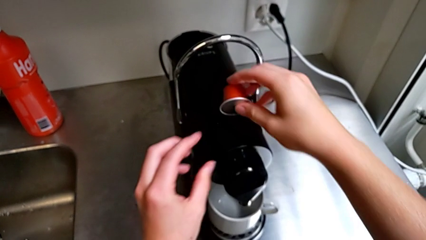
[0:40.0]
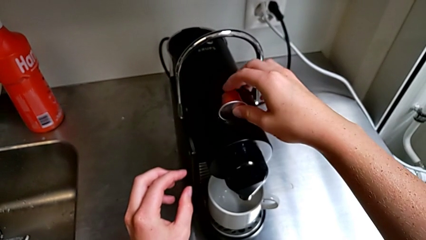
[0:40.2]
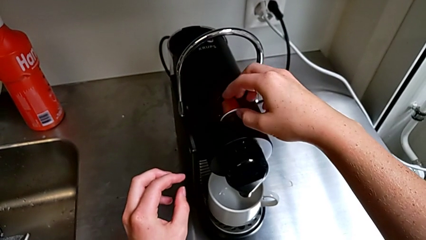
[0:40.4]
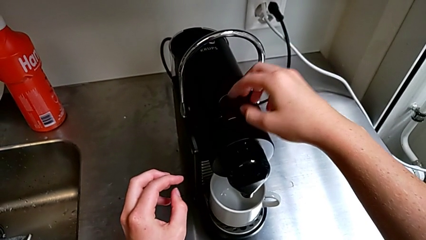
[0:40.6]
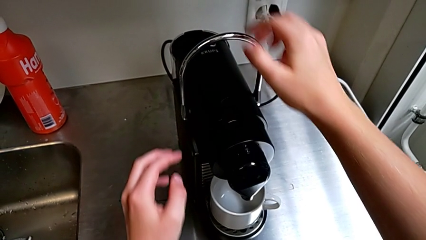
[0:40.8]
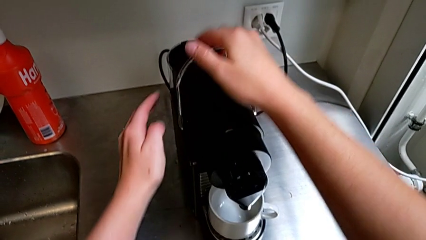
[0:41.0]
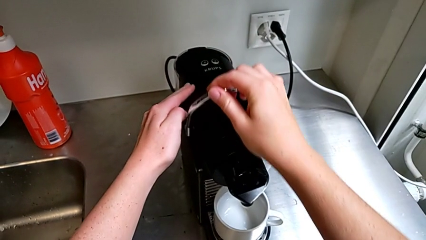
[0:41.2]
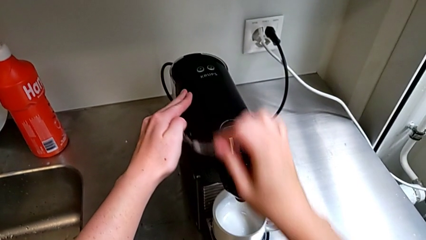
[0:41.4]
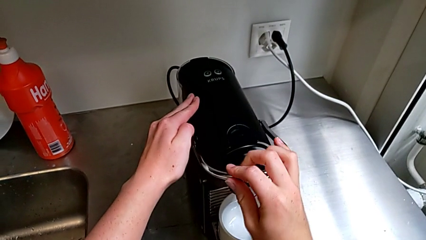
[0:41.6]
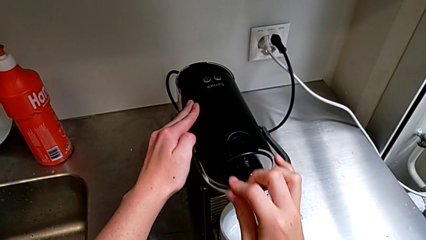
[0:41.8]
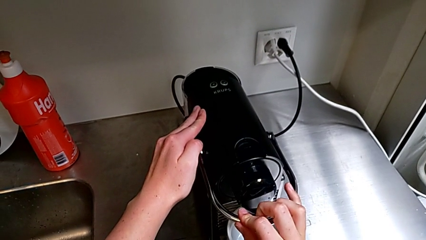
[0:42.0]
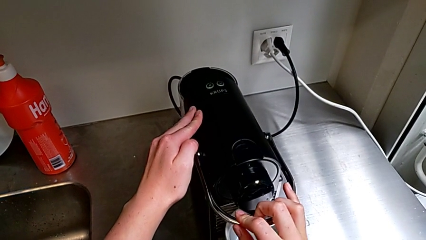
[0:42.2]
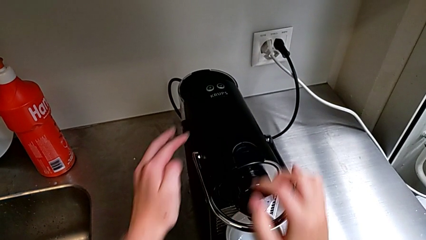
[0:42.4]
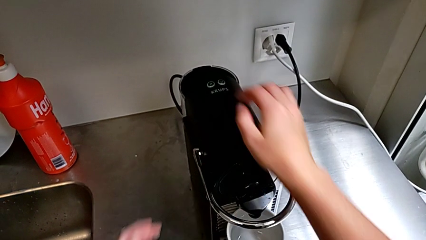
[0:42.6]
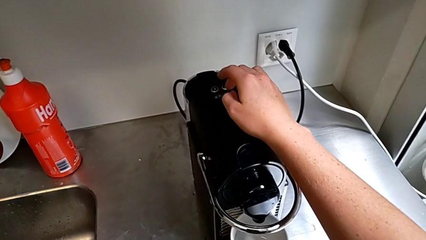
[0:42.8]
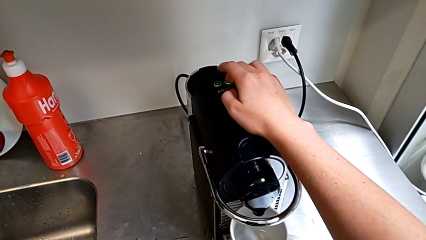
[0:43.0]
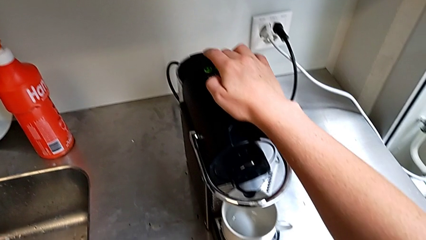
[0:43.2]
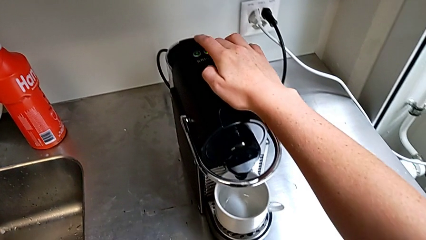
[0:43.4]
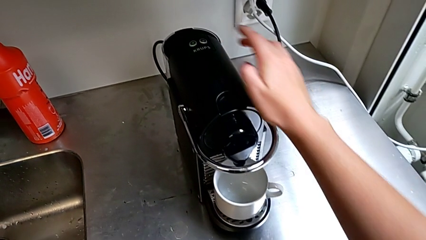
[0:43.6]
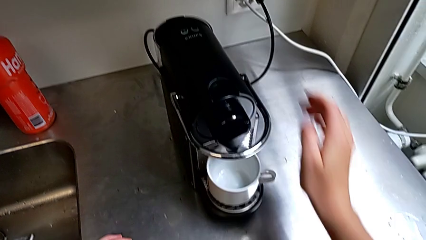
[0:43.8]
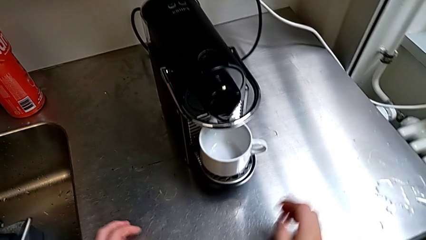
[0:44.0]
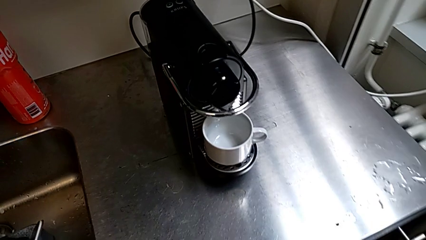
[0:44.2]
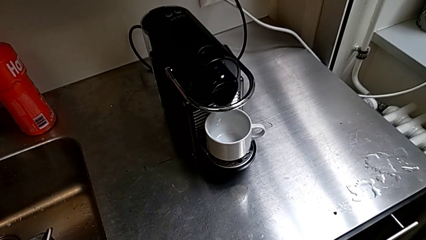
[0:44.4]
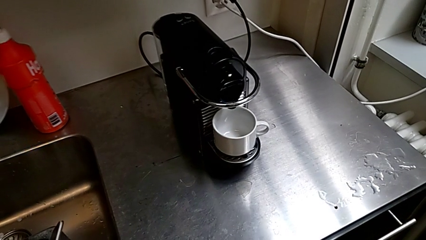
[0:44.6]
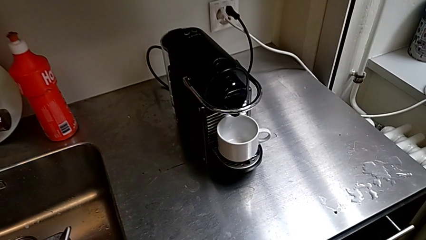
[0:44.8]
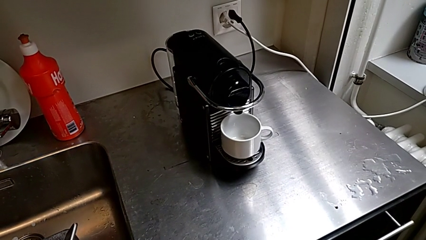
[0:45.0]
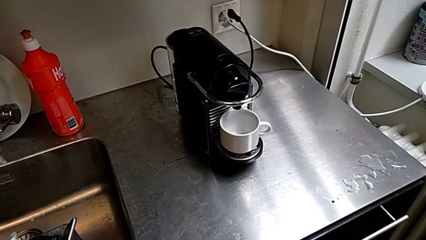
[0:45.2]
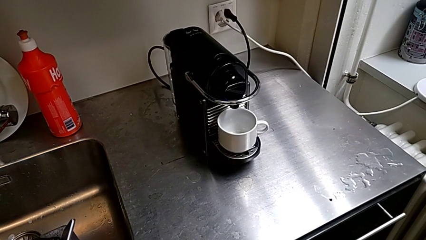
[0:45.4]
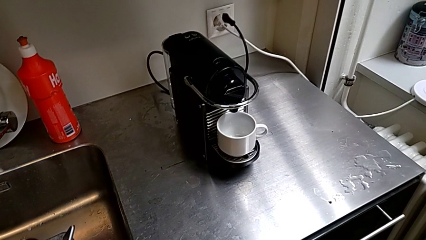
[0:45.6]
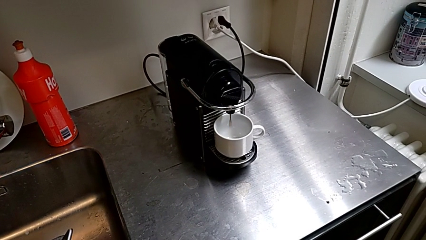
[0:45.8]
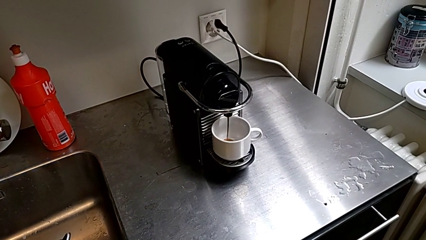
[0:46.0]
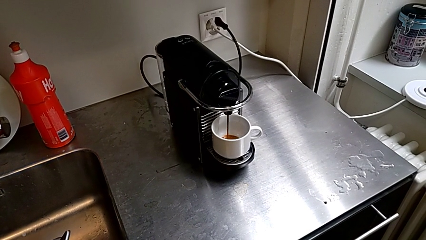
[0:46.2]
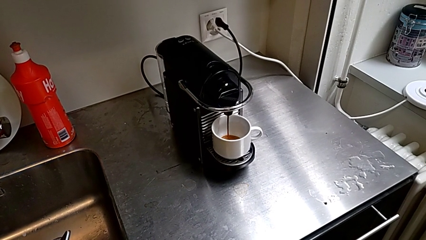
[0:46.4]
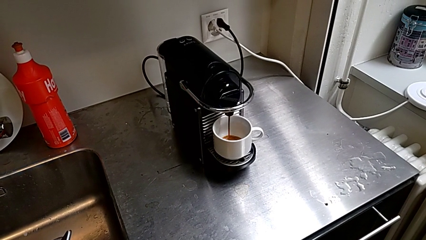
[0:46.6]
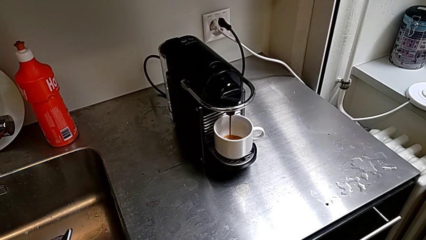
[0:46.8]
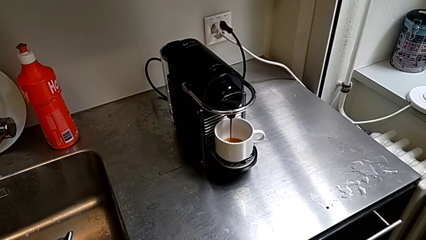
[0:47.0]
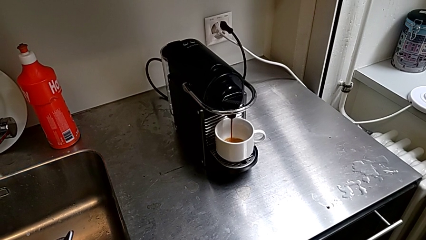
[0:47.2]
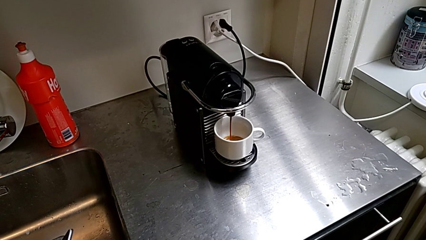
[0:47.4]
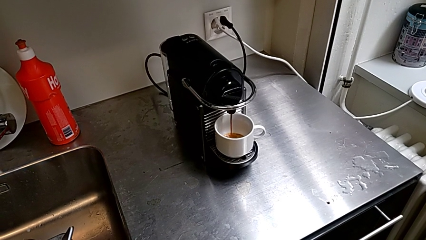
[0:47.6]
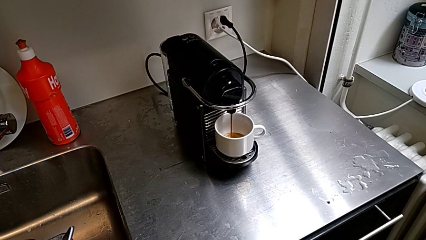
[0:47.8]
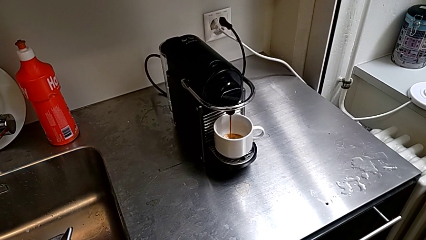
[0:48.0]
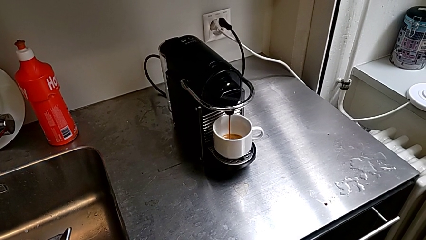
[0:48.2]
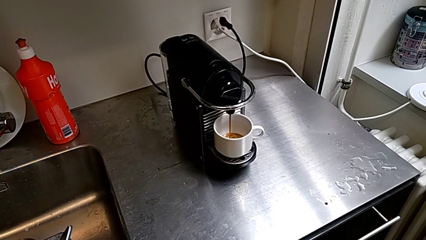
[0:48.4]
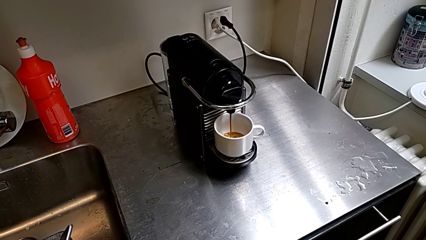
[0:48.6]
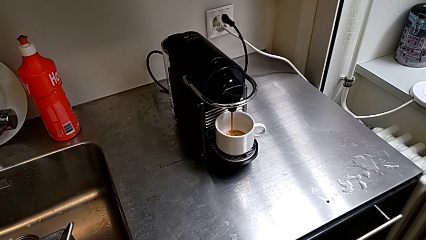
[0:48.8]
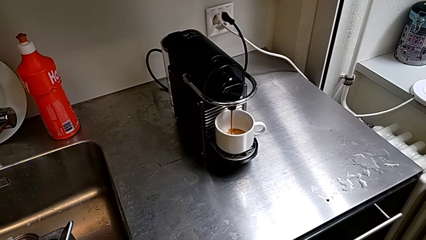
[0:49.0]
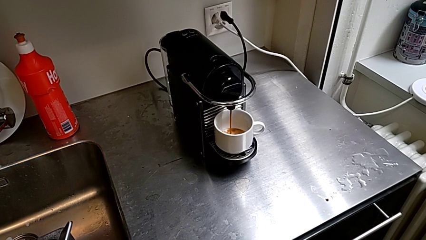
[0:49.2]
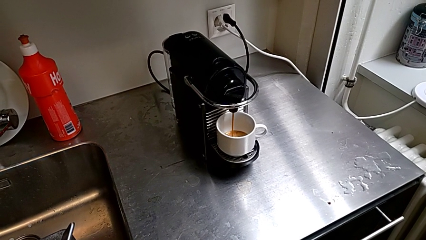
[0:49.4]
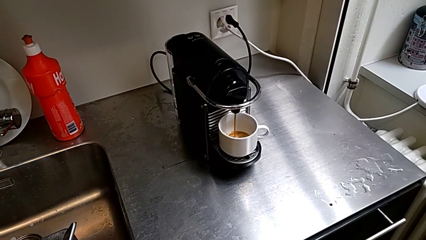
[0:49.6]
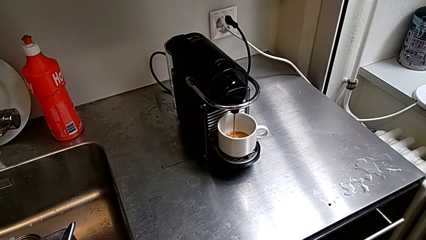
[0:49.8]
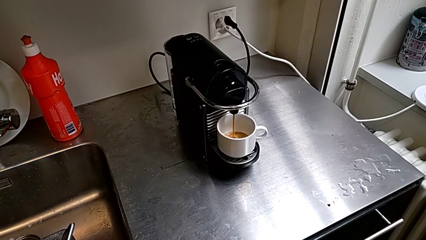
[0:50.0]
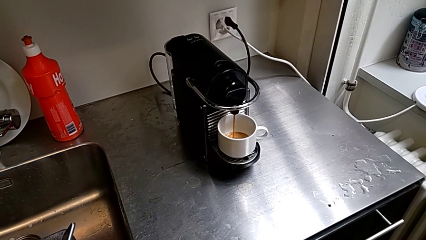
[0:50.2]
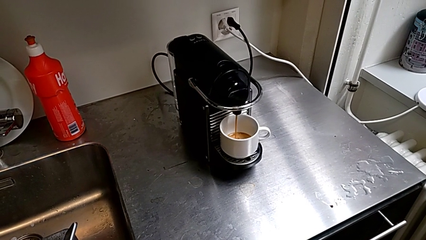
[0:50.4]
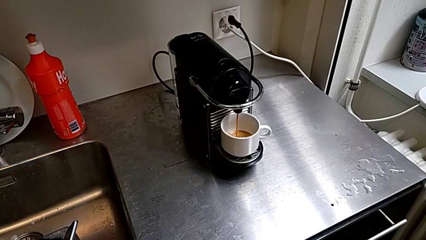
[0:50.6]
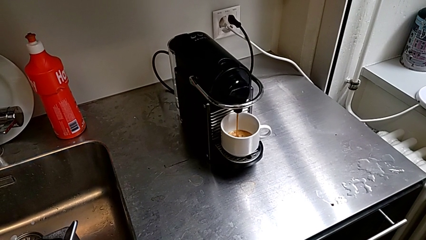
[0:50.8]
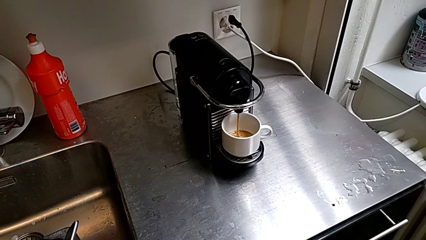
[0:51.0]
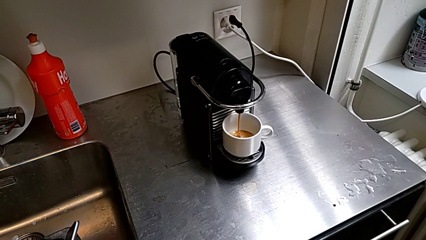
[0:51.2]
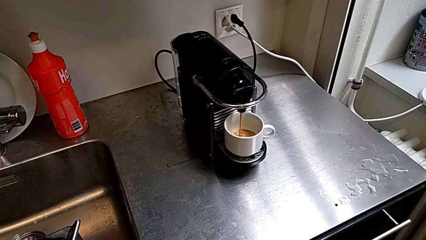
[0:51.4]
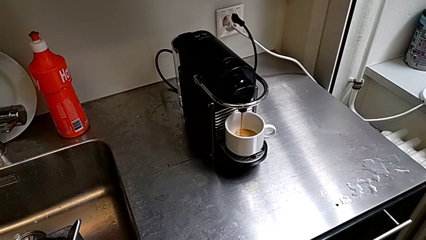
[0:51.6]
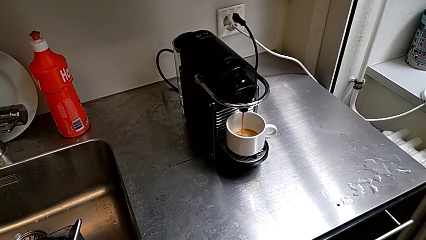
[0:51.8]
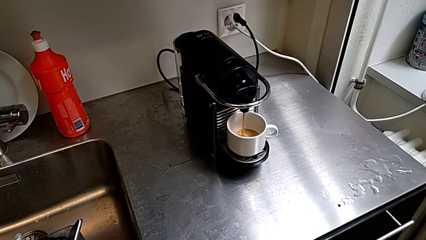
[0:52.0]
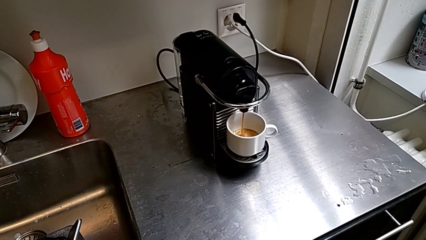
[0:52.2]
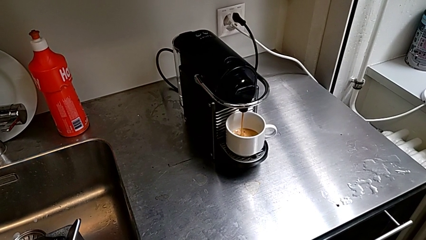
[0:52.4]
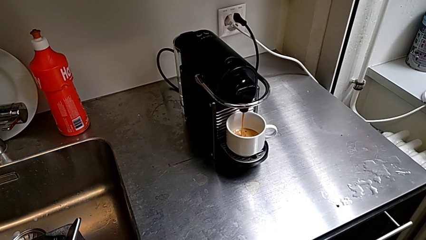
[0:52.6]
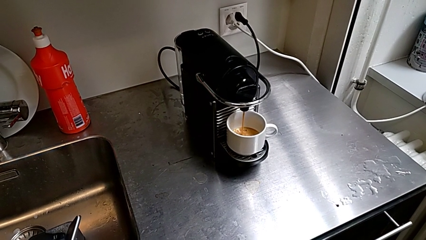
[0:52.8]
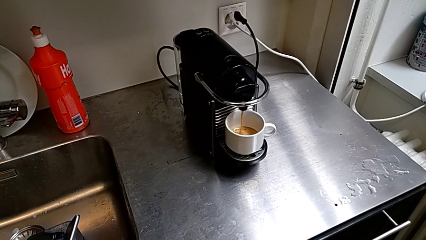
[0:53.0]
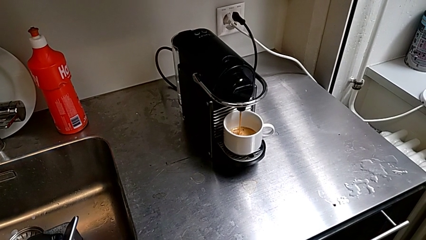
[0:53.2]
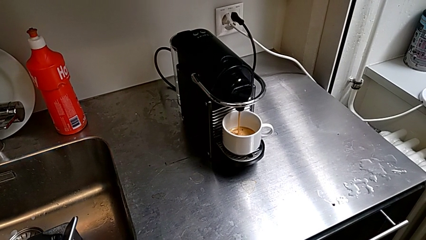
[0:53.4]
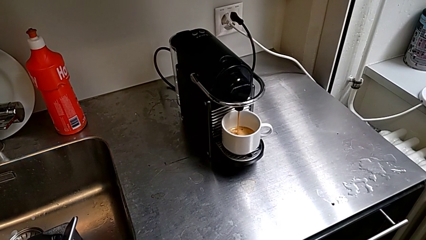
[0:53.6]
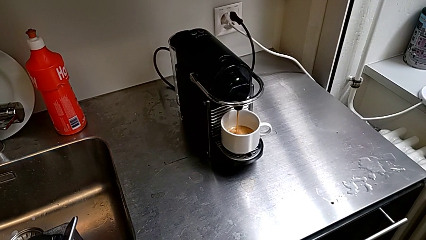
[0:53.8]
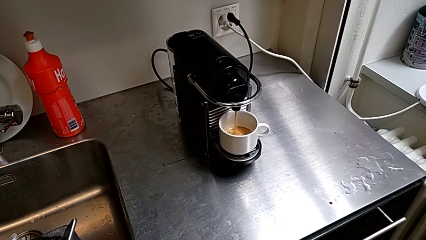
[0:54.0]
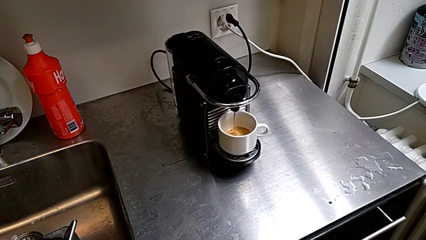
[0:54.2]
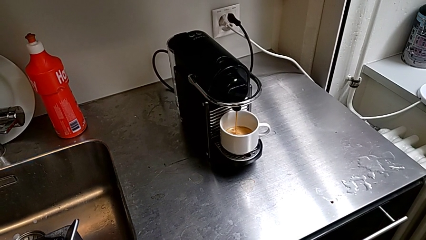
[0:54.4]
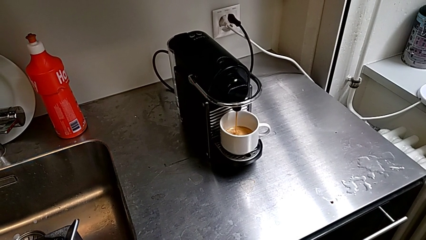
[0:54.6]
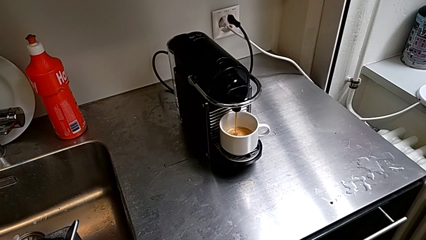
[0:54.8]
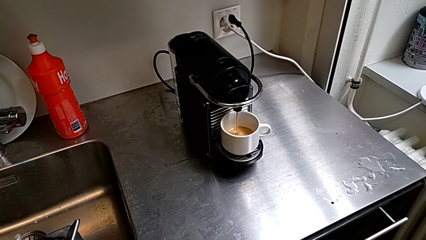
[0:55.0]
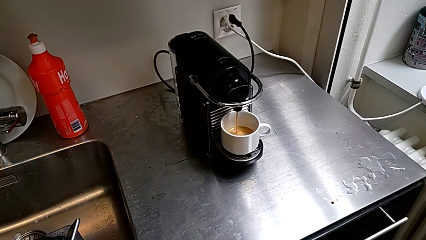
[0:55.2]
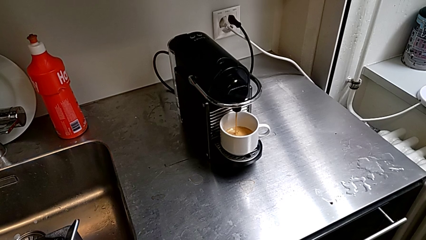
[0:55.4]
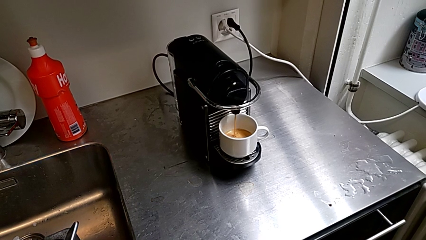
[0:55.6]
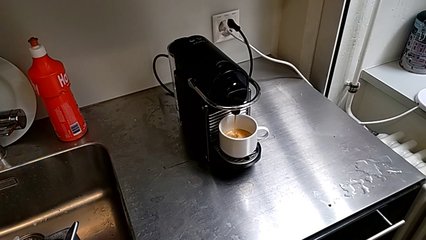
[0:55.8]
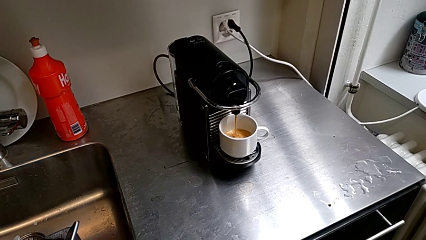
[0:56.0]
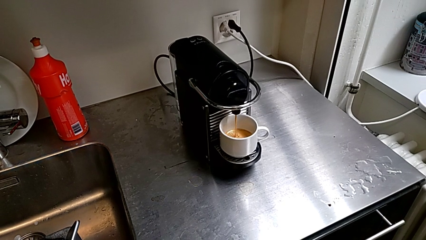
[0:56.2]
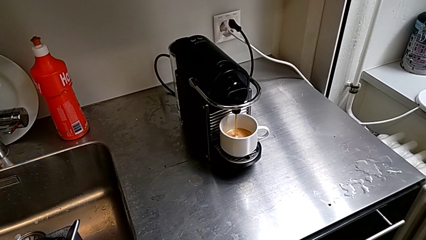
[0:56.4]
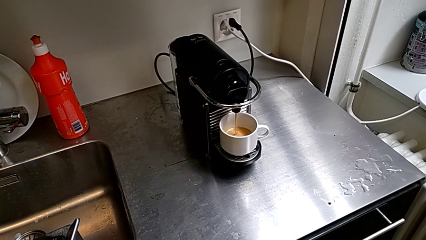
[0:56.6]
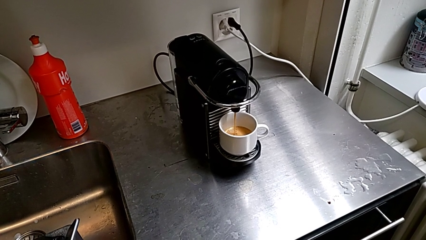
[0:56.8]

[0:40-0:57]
The camera wearer is brewing a cup of coffee. They insert the coffee capsule, push the lever and press the button, all with the right hand, and begin to load the cup.
